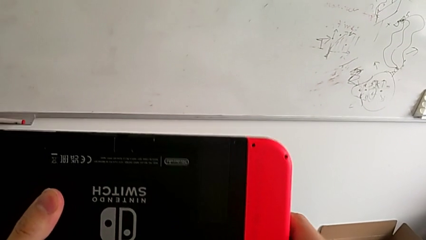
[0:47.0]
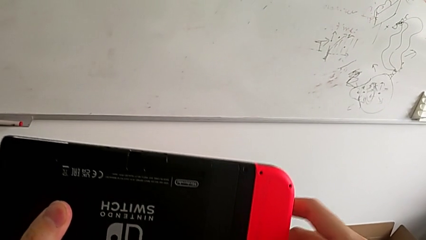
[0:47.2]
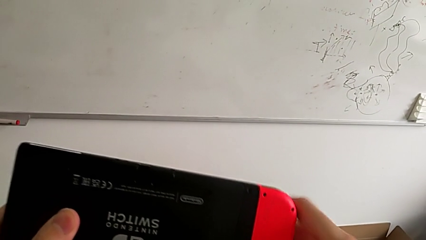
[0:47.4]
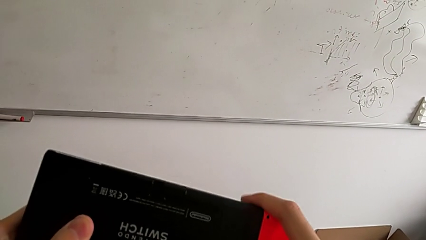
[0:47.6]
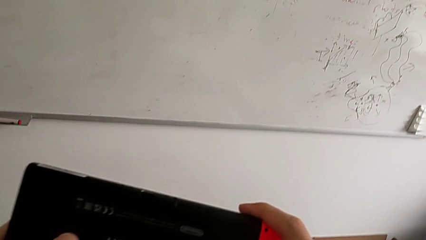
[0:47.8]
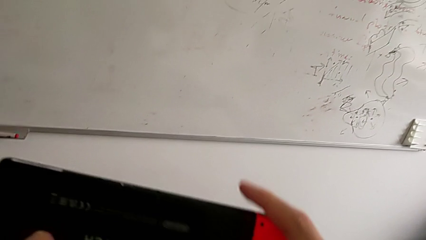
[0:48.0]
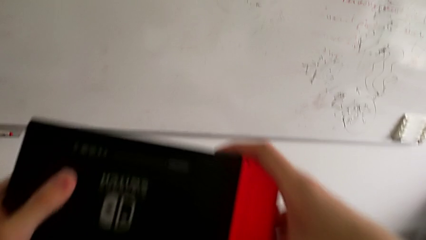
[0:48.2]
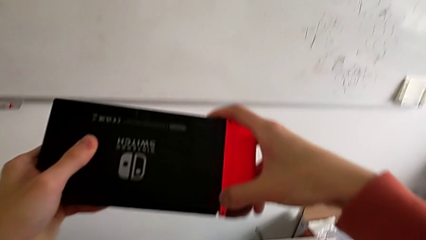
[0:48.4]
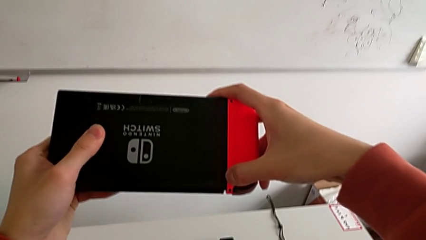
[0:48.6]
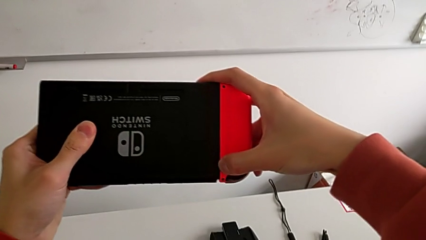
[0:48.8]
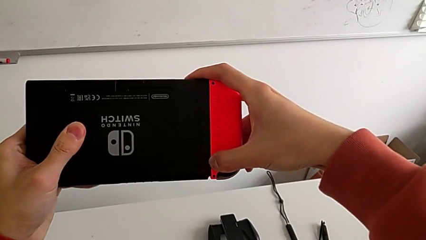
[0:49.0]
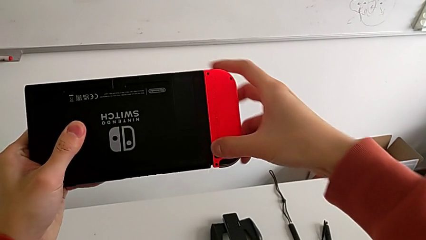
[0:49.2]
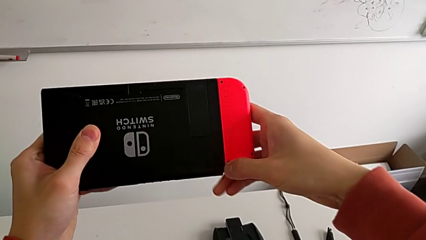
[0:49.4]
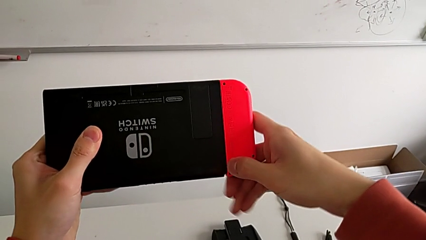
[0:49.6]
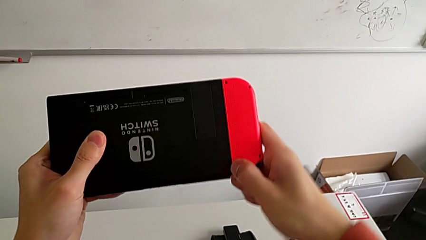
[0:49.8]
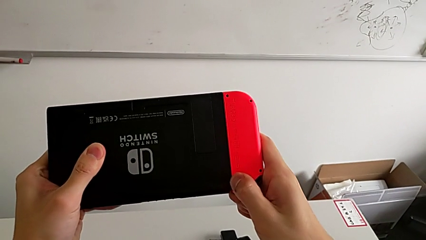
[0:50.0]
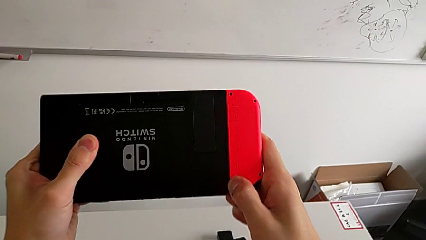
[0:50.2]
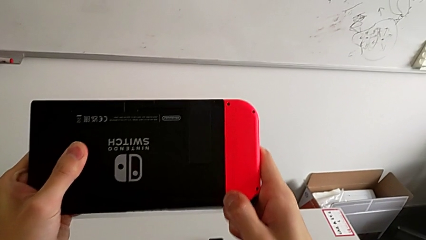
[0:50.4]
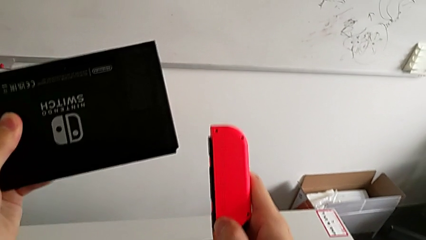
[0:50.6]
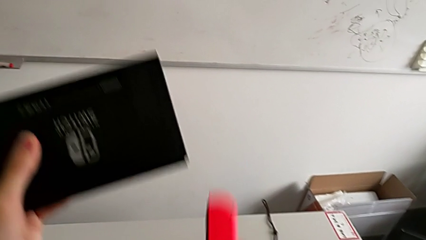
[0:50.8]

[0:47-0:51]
The camera wearer is removing the controllers. They withdraw the red Joy-Con controller.

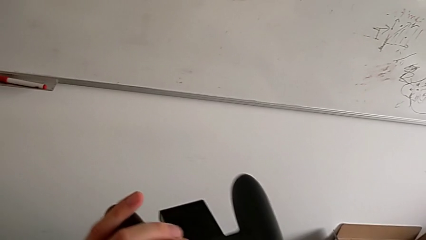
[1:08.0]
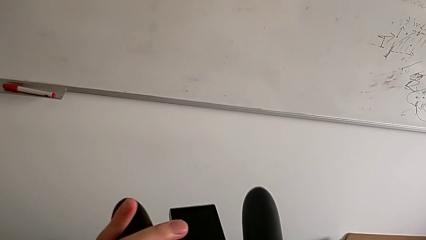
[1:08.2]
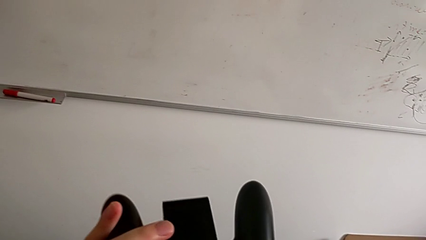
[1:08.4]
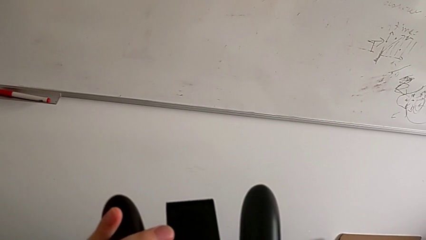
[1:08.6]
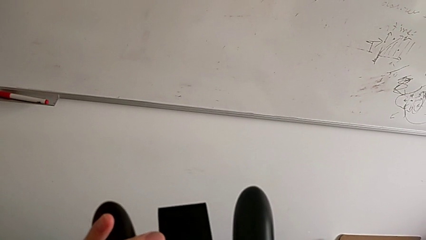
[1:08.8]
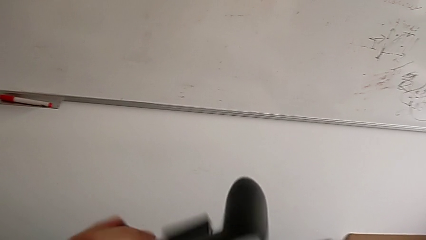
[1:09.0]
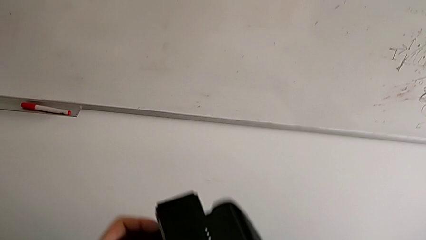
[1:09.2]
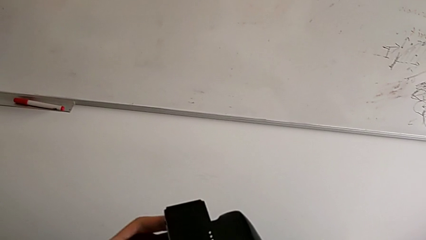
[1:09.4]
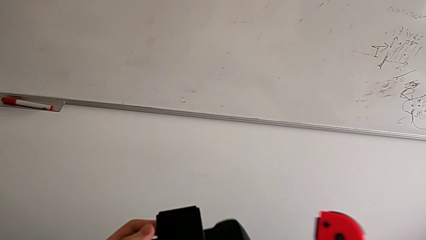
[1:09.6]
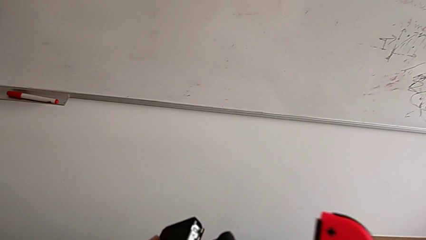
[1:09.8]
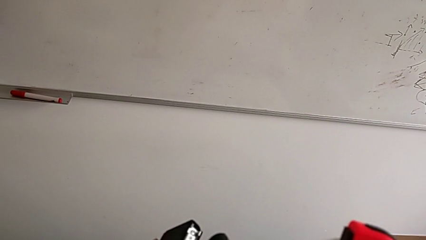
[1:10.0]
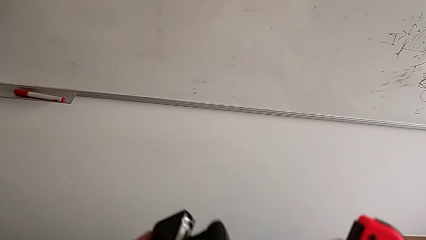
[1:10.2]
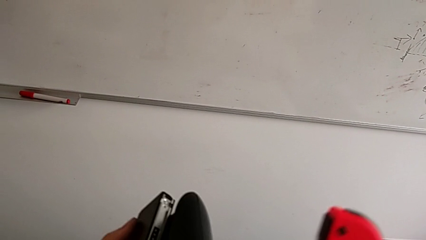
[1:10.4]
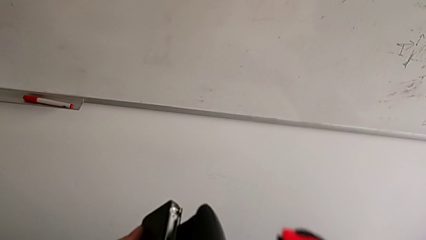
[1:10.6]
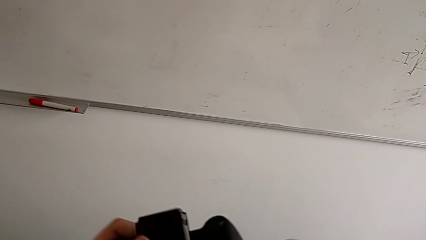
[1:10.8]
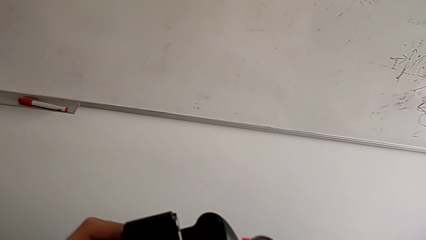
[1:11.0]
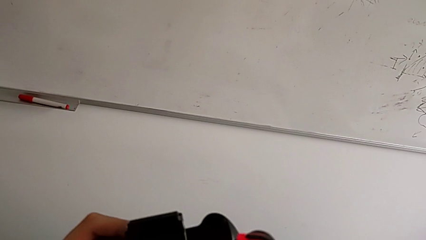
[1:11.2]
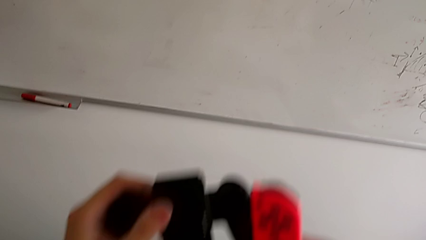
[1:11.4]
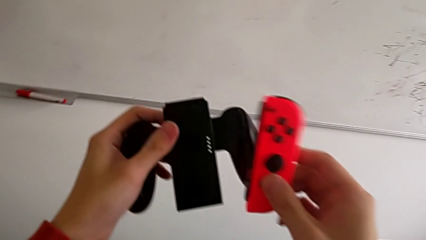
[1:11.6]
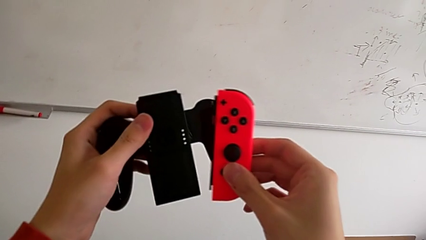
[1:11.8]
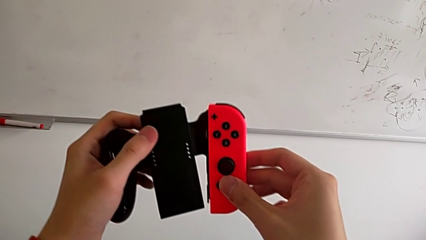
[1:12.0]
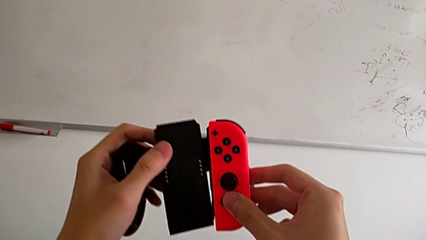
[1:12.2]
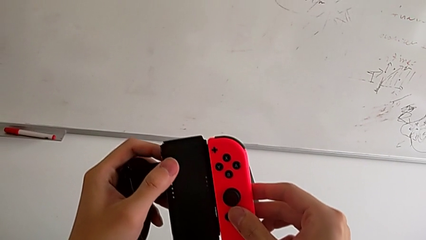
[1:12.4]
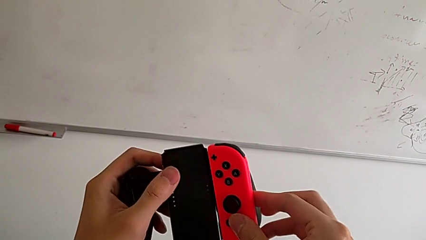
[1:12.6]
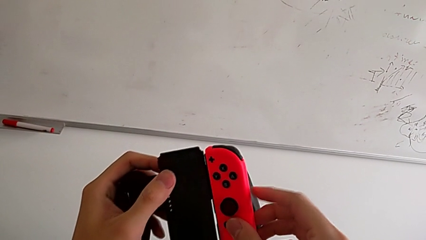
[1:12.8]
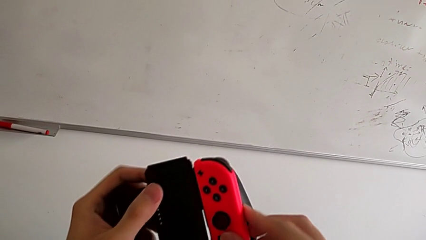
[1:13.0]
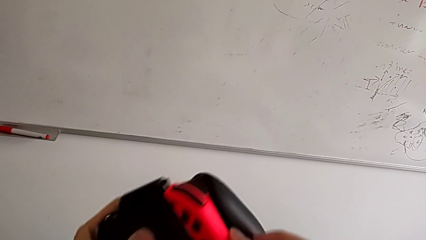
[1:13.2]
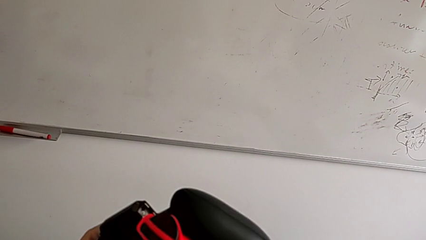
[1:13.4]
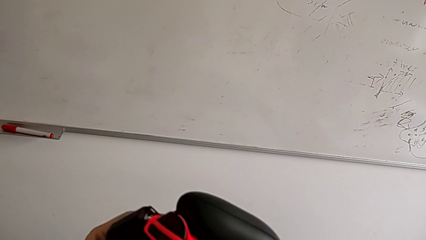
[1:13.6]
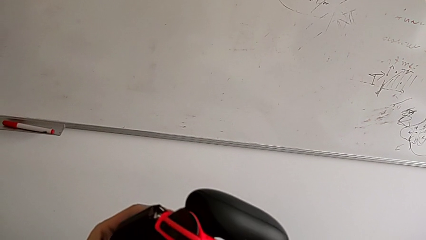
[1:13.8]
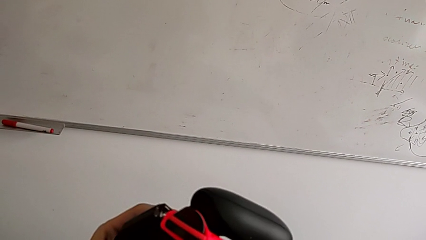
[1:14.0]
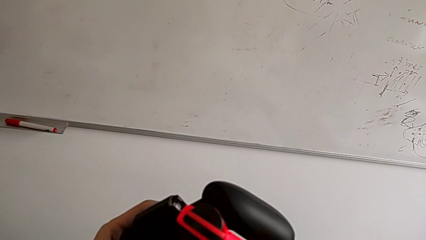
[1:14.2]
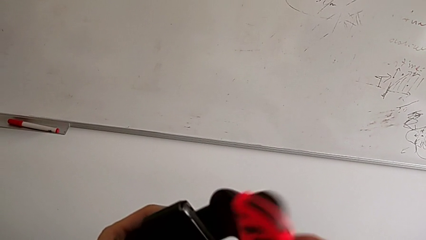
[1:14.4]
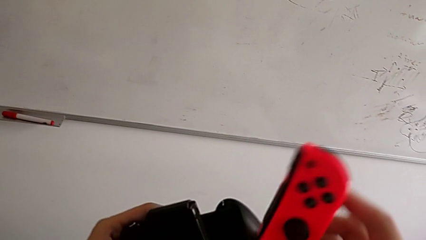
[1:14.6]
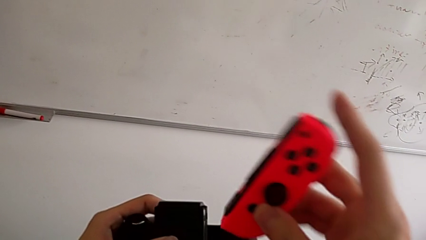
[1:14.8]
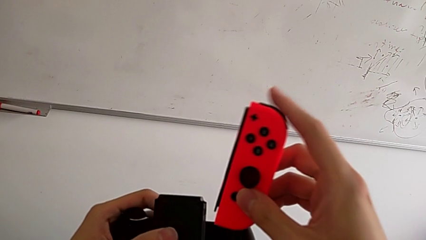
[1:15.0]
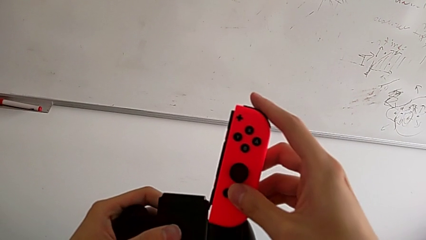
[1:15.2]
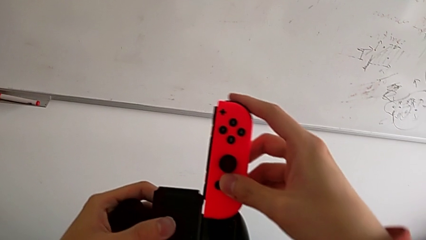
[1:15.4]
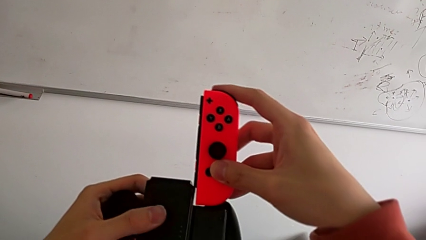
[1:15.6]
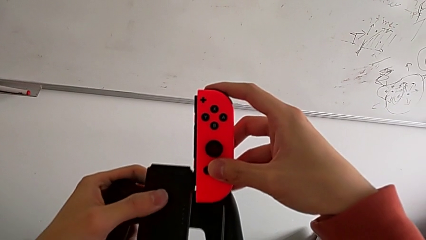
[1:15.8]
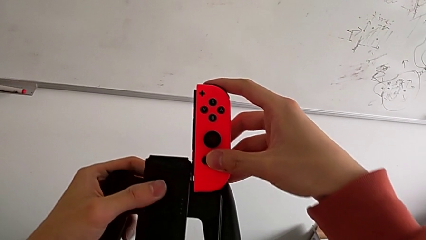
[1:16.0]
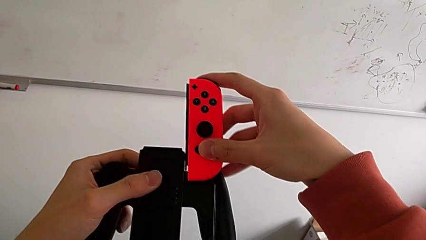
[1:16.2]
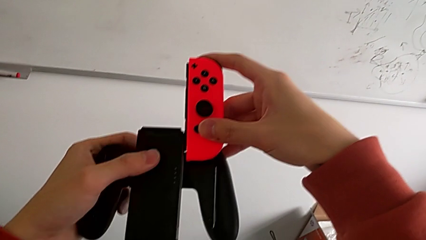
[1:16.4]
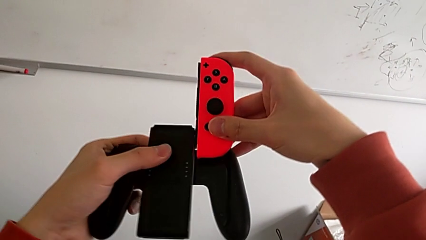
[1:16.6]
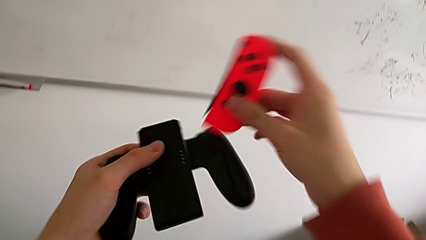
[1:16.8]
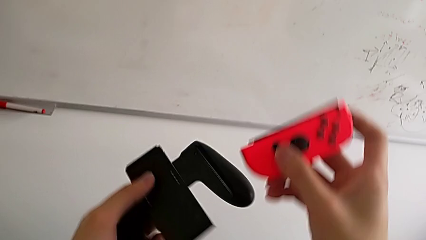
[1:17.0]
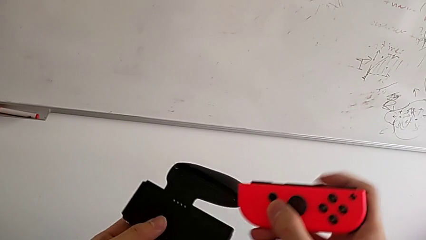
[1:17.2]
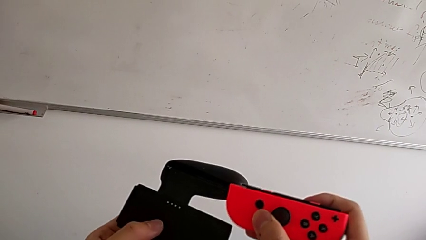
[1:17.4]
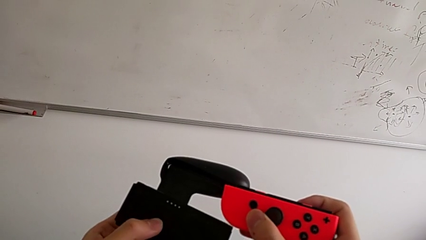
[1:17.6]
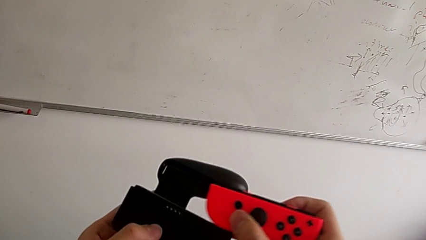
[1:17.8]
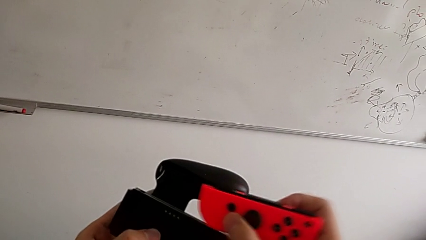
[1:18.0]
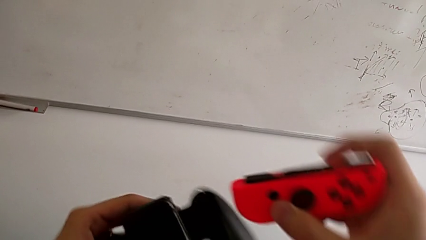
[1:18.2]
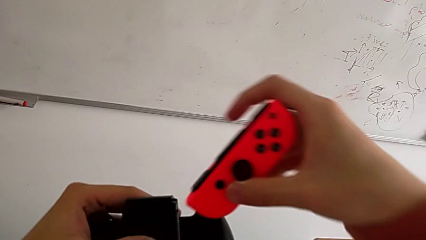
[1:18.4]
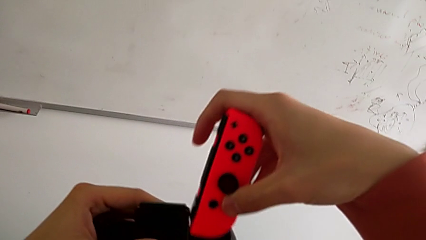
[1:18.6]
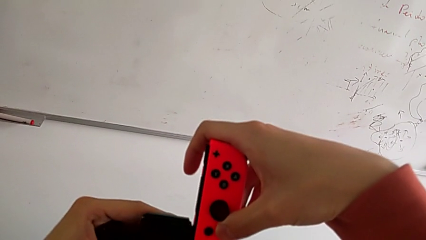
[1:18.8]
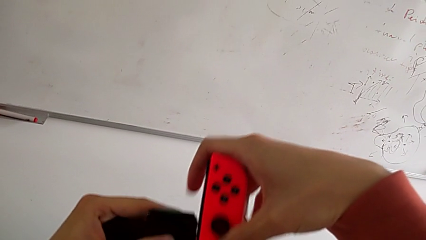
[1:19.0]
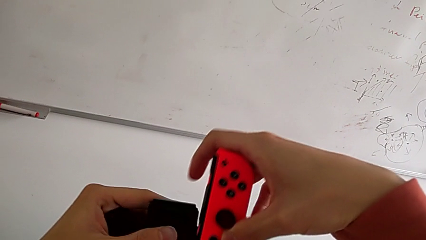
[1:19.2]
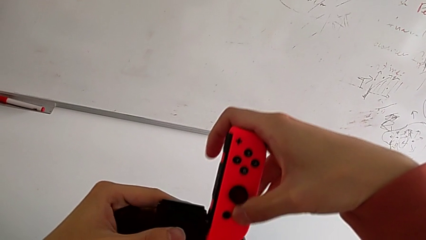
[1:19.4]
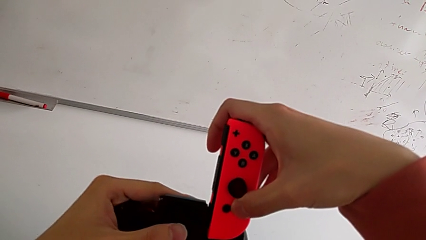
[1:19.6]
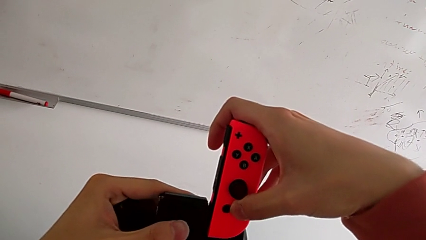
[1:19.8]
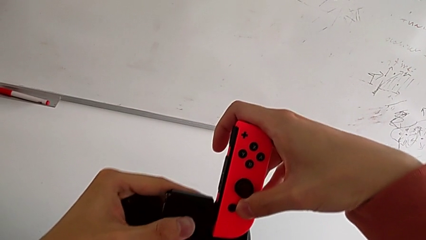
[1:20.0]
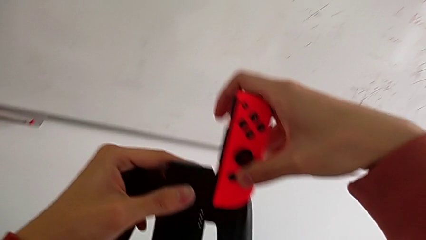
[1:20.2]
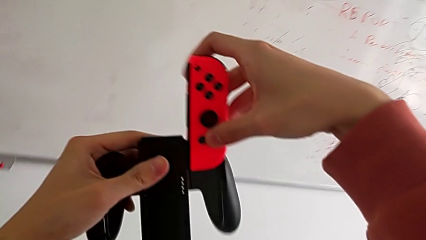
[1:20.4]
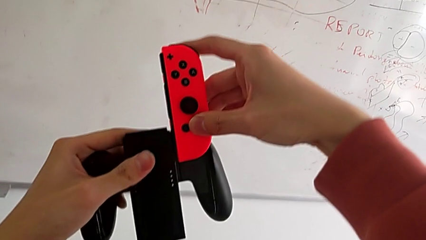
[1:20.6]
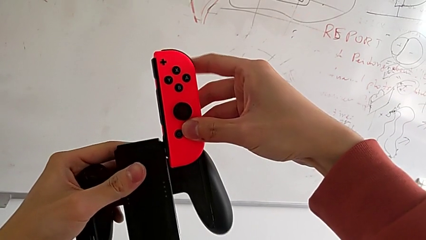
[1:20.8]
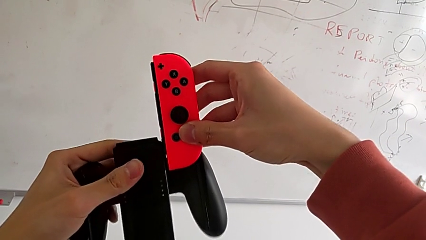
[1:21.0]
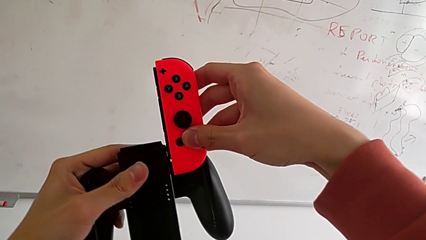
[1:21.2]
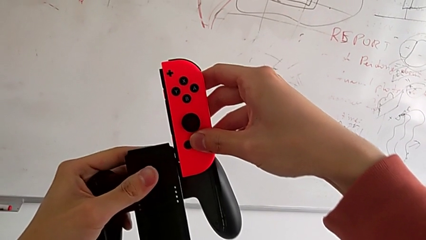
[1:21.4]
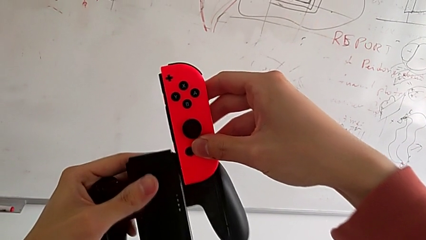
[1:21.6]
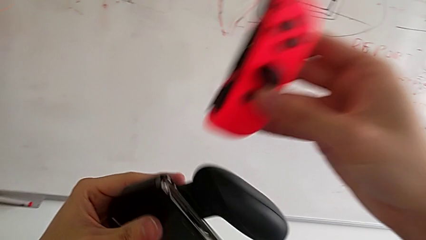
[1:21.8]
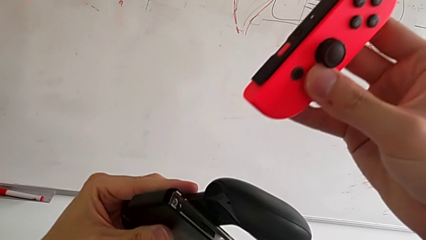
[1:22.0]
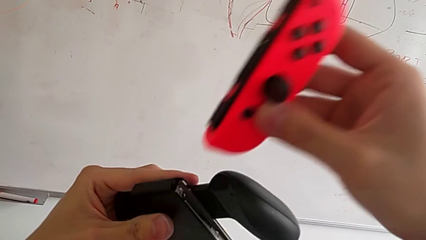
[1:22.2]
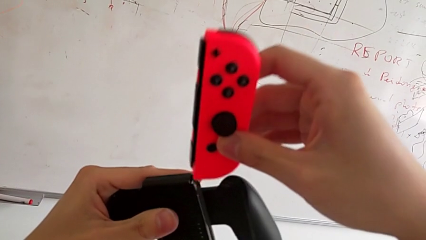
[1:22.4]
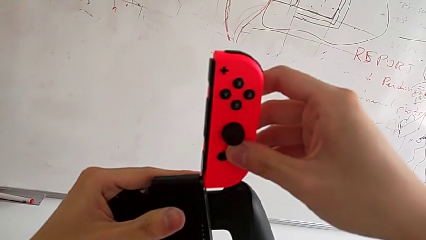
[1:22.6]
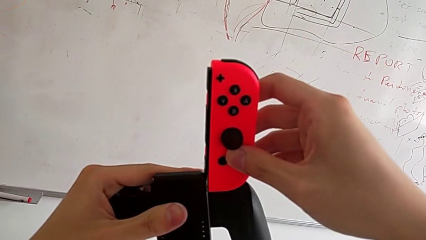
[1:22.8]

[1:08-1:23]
The camera wearer is placing the controller in the Joy-Con grip. They begin to assemble the red Joy-Con controller.
